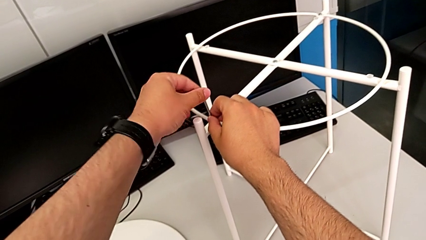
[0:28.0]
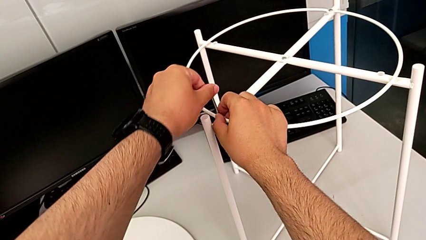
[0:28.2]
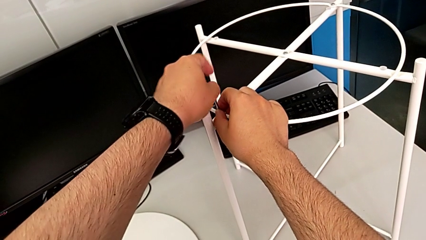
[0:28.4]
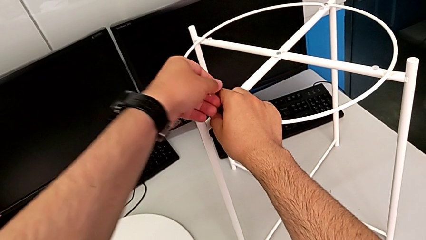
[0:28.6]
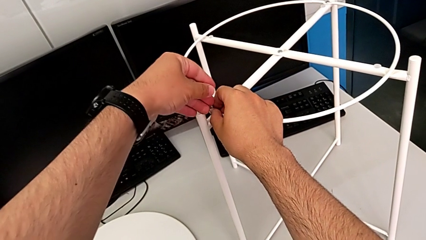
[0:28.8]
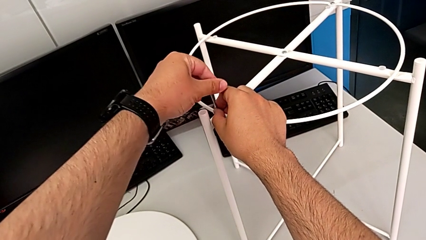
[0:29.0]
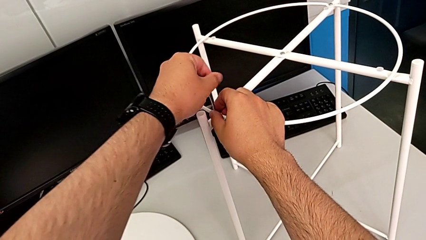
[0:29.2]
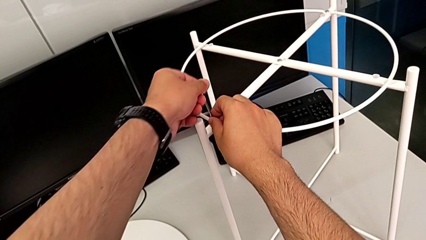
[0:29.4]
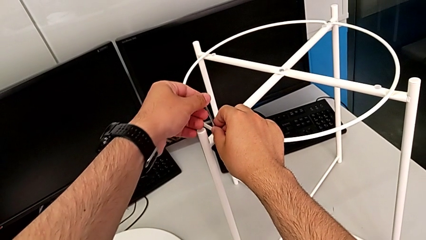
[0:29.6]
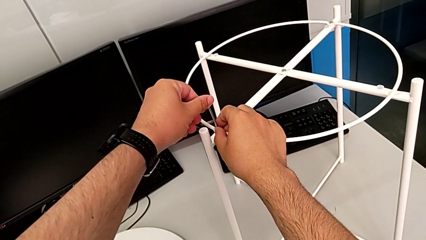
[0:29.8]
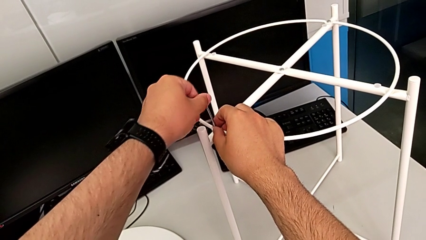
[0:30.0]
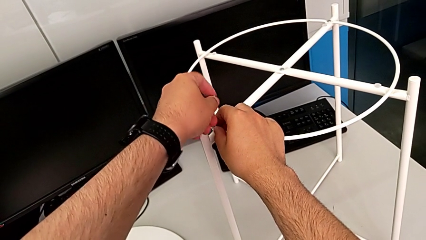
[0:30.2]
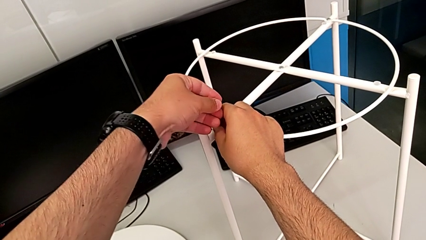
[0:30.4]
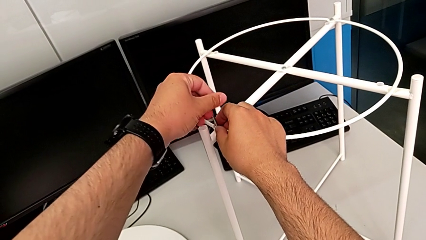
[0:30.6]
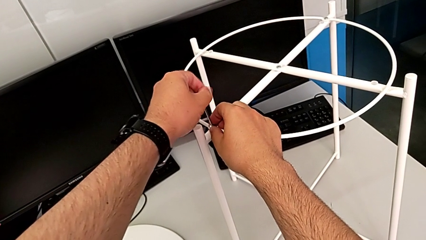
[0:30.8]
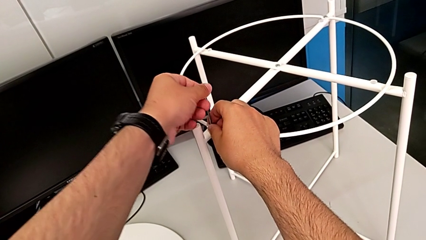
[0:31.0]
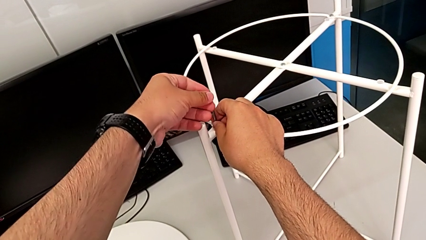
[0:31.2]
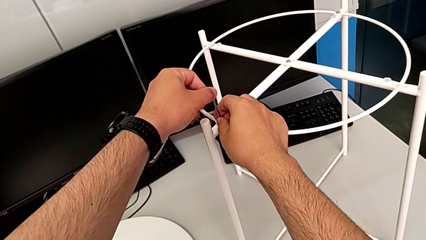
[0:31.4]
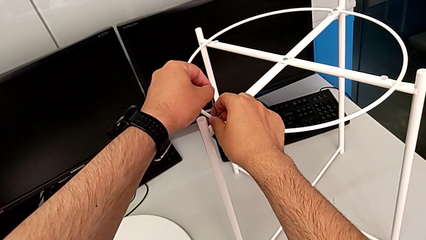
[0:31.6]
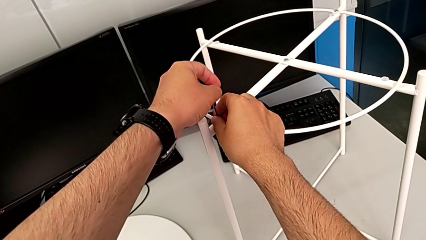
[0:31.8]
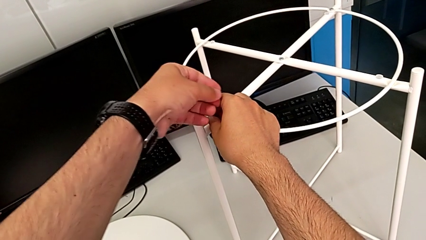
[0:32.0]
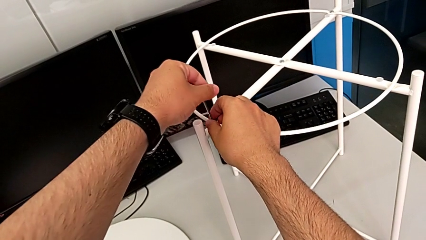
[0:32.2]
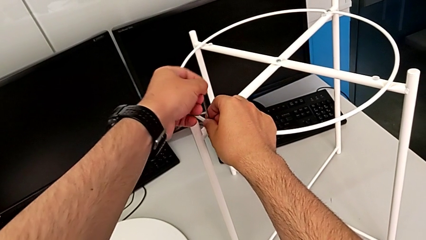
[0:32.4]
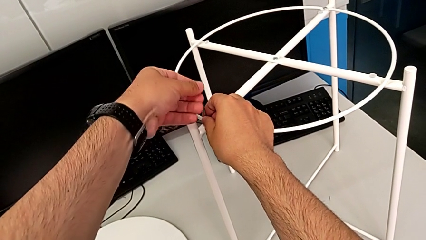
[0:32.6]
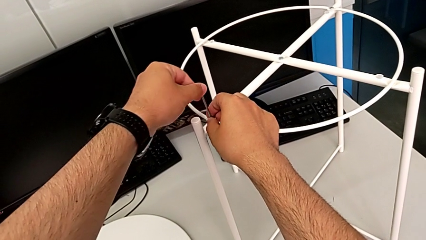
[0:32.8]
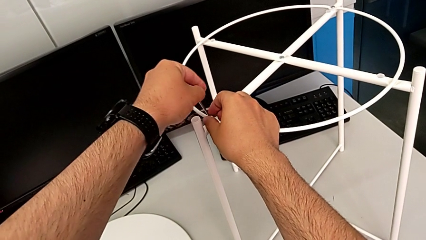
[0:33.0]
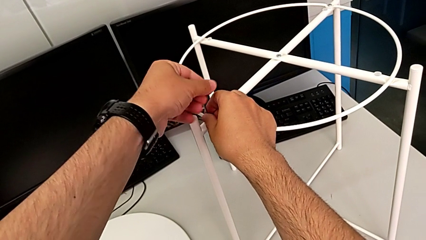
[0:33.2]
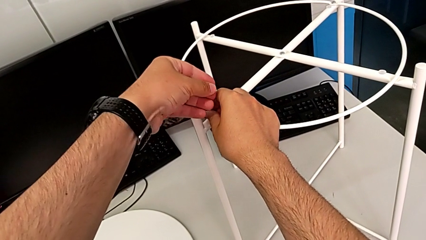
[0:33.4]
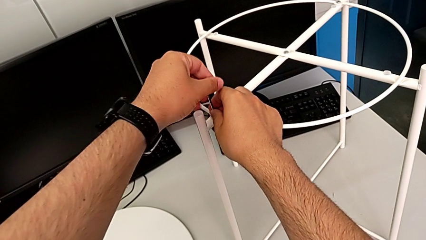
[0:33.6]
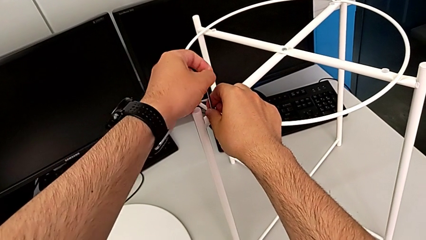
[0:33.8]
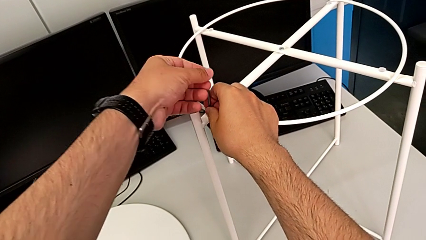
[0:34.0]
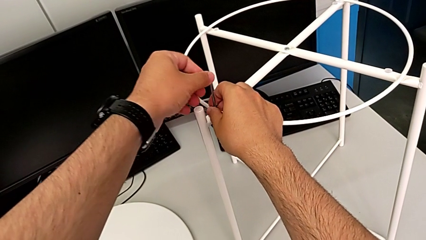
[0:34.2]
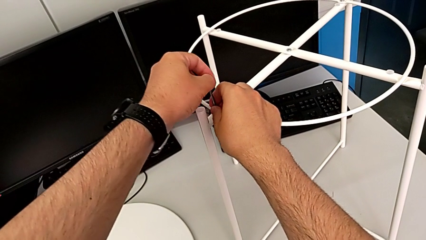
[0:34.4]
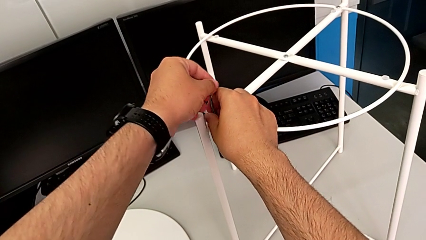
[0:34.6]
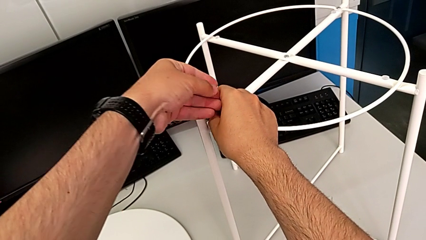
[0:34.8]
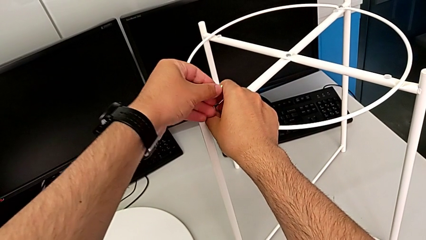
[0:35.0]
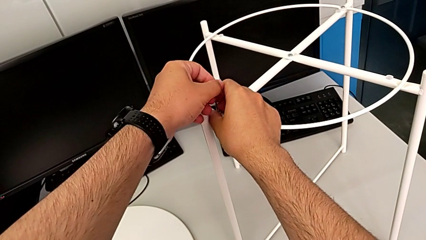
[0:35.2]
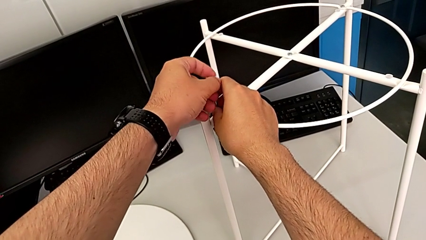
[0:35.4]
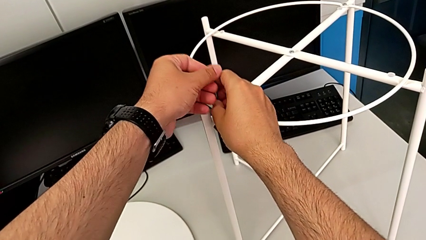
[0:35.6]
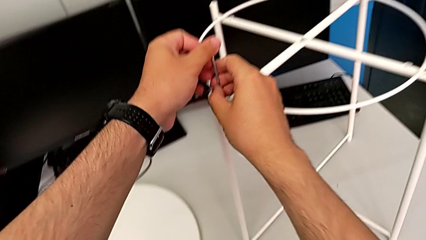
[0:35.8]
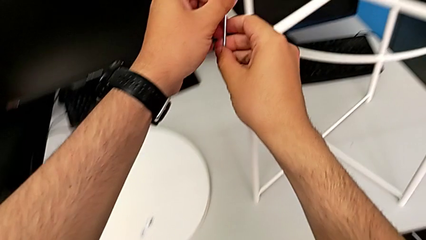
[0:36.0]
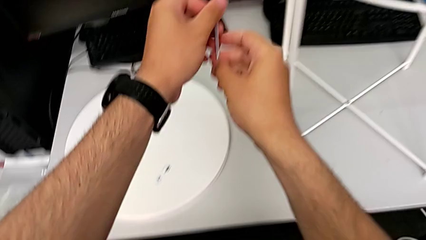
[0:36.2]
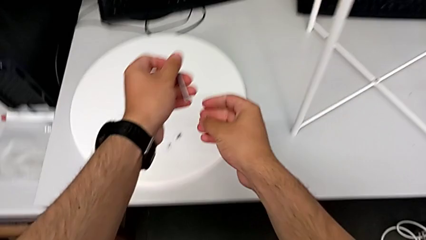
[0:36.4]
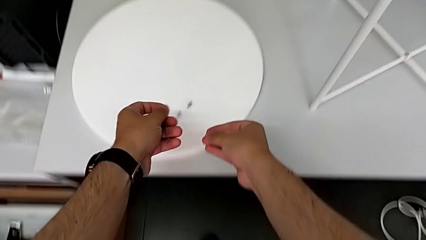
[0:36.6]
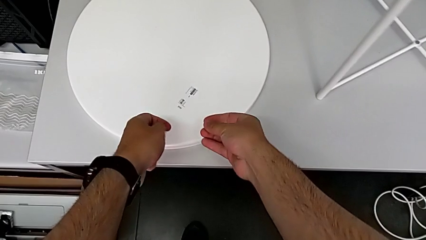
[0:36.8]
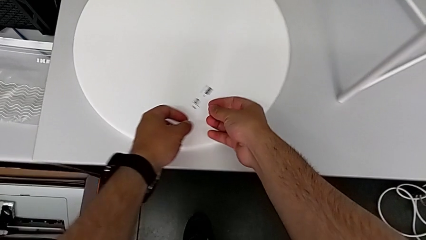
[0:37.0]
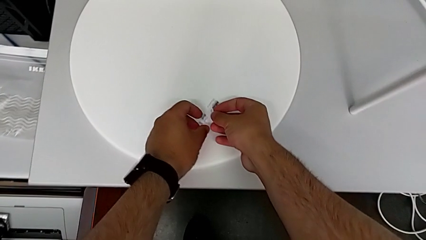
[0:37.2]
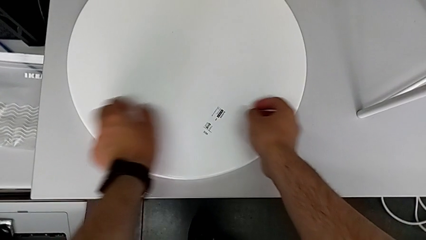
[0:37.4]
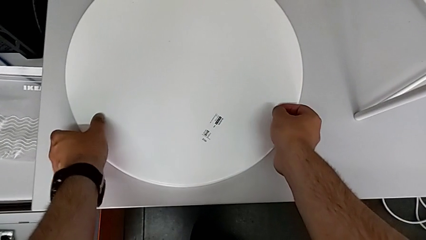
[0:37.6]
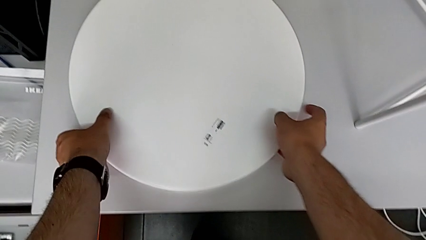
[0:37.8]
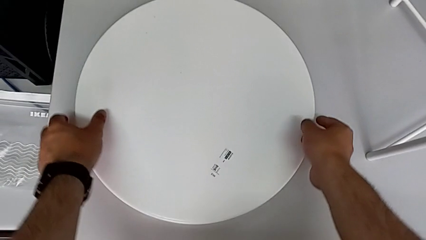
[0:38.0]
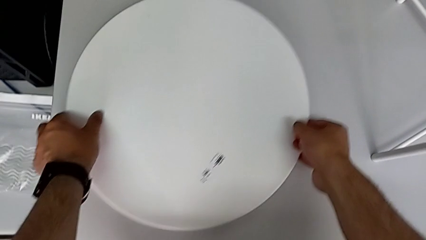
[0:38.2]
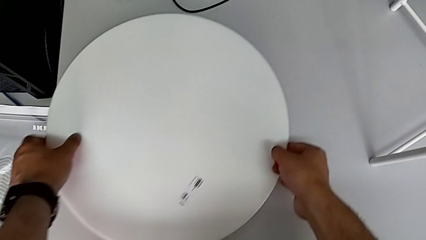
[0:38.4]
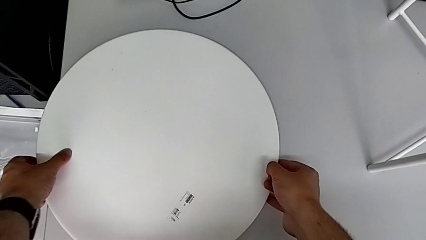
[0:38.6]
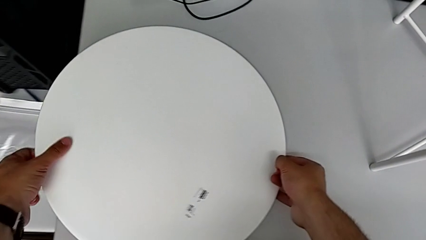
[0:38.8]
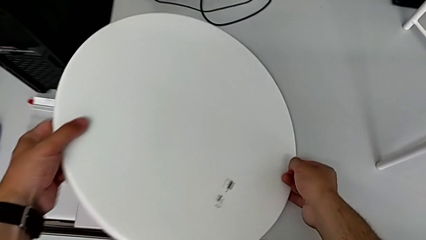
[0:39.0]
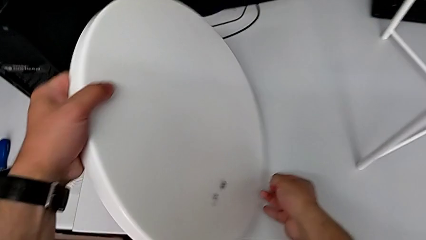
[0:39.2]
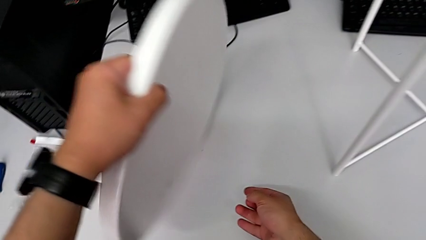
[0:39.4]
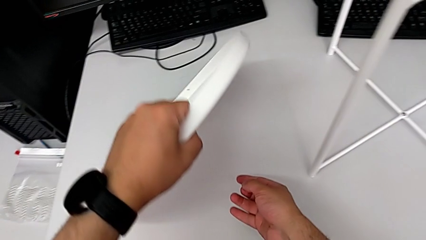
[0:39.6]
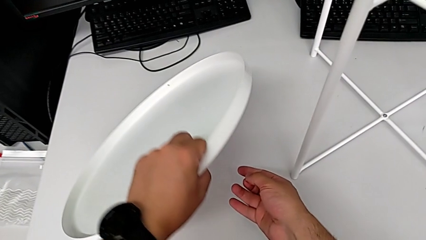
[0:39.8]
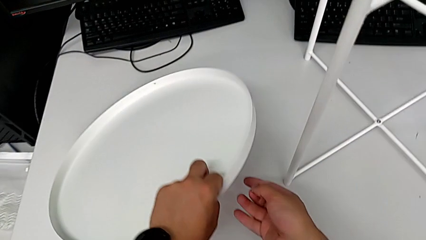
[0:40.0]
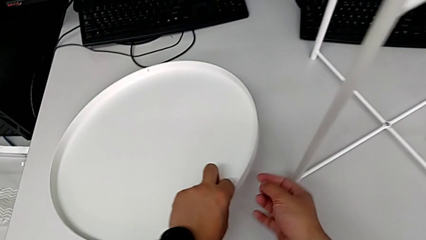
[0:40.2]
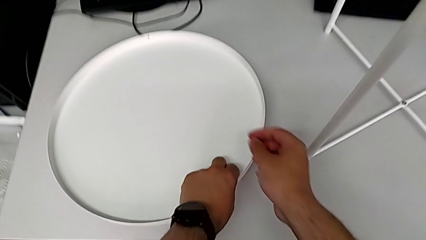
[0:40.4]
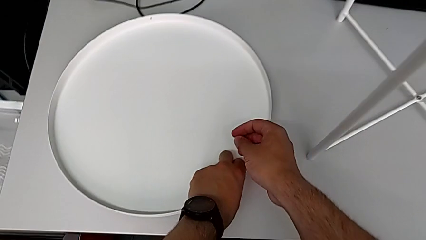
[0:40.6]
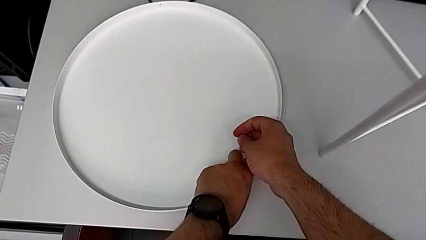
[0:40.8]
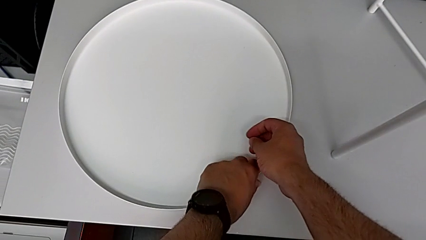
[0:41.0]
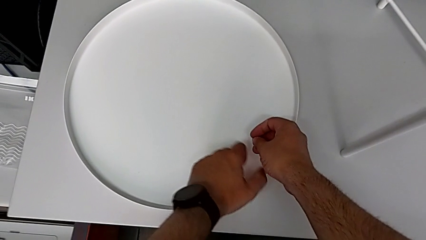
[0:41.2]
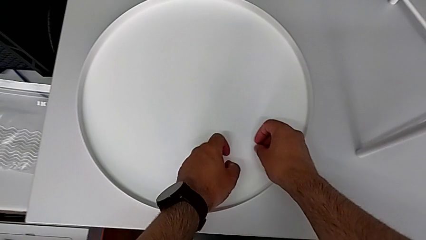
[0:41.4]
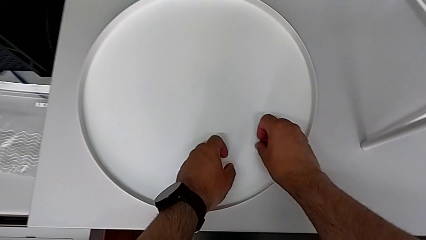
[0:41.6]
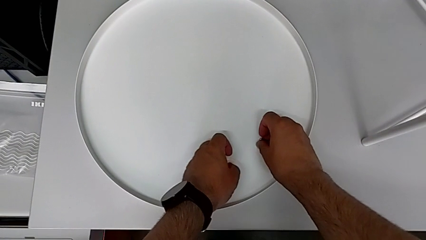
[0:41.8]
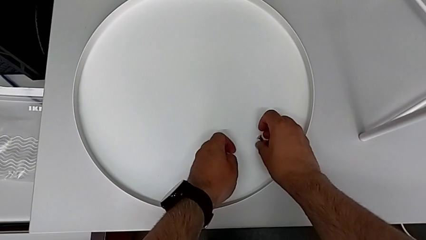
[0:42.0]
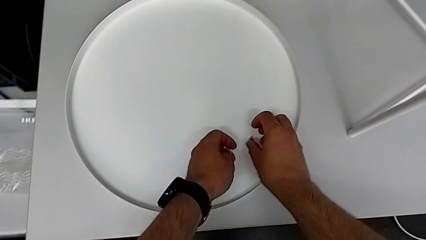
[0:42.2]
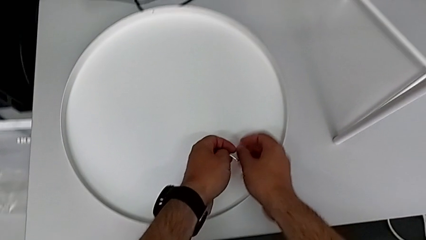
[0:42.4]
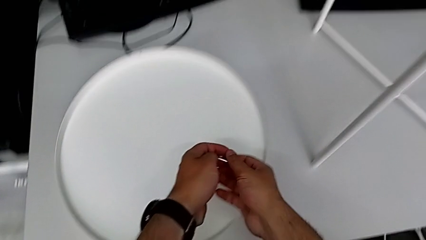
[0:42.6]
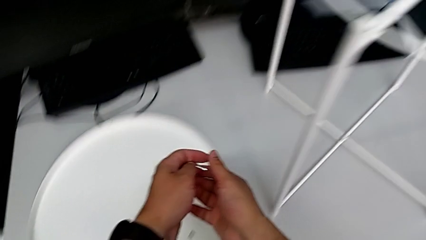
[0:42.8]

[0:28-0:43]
The camera wearer is using an Allen wrench to unscrew the first hex socket head. They keep unscrewing the hex socket head, withdraw the Allen wrench, disassemble the hex socket head, place it, grab the tray, slide it, rotate it, place it and place the hex socket head.

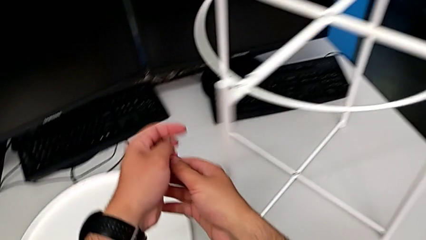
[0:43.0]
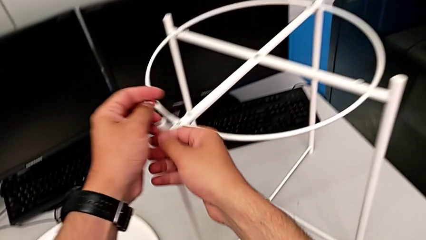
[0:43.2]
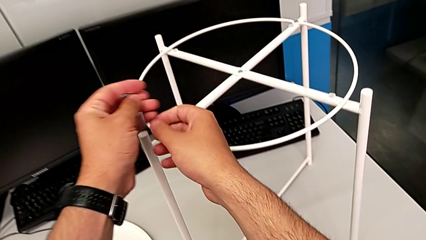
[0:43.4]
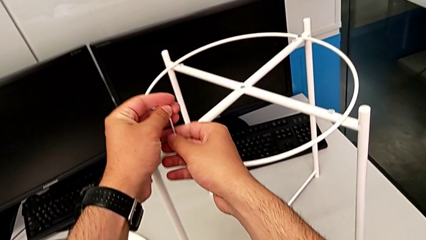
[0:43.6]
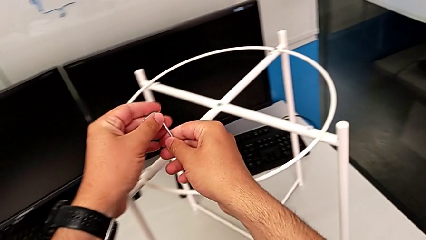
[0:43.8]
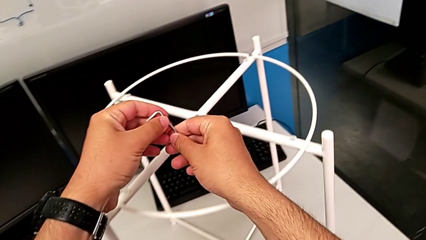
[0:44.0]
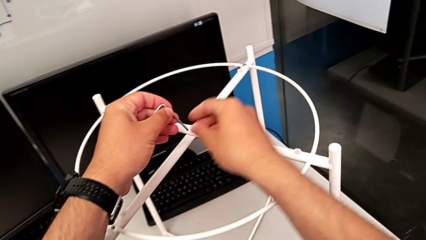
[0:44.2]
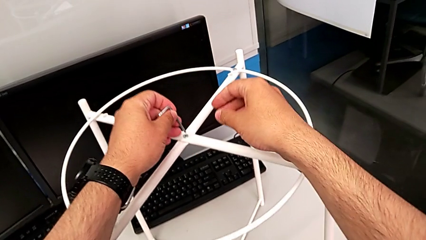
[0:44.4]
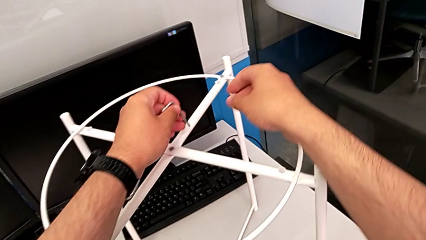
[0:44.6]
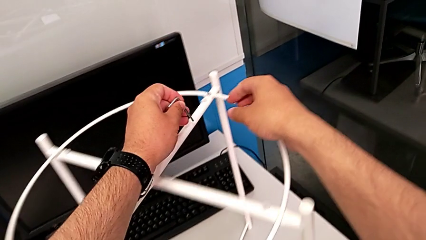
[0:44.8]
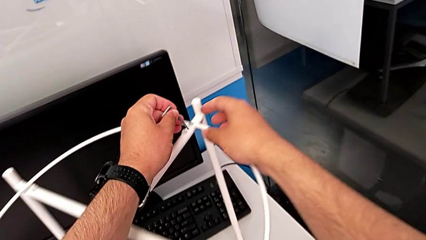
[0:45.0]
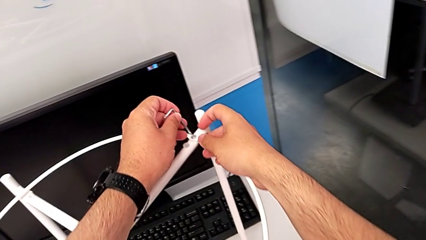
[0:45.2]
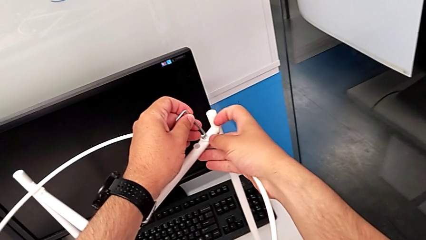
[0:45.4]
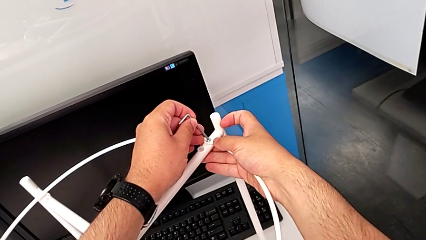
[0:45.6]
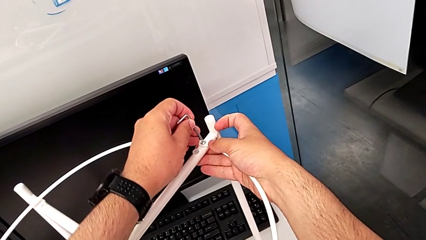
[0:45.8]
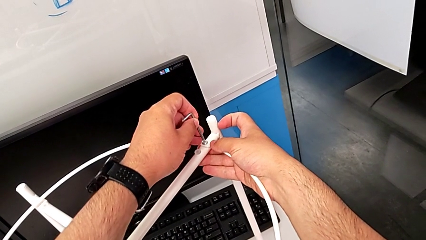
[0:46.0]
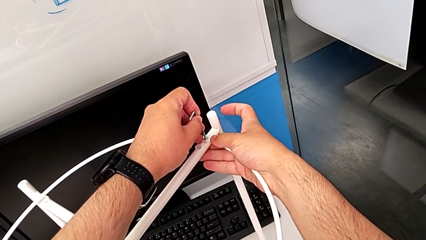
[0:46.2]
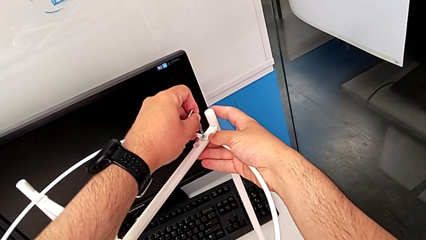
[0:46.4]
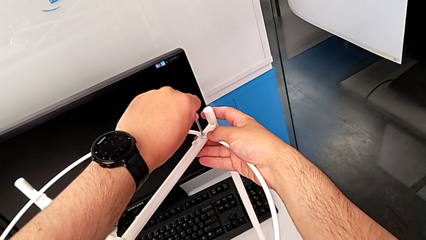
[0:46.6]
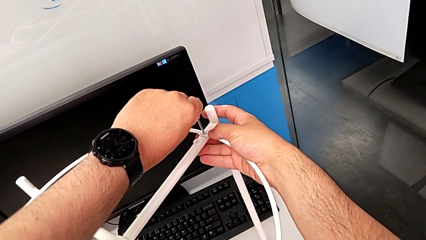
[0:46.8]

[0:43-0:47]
The camera wearer is unscrewing the second hex socket head using an Allen wrench. They approach the second hex socket head and insert the Allen wrench.
